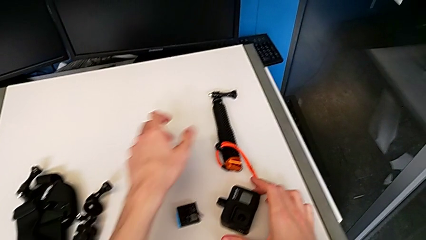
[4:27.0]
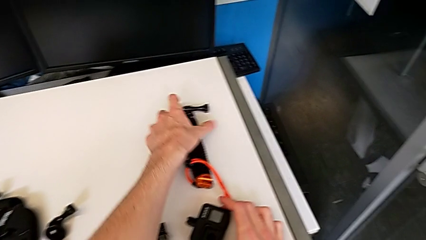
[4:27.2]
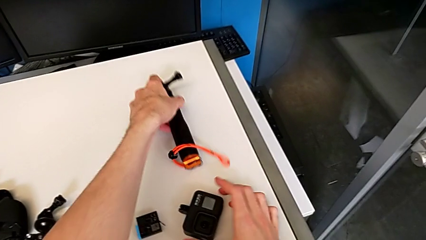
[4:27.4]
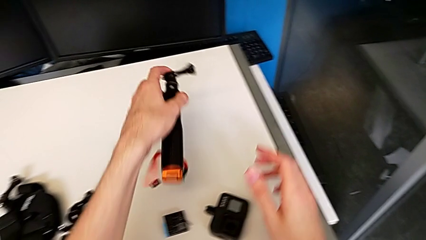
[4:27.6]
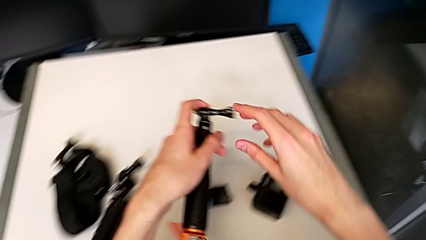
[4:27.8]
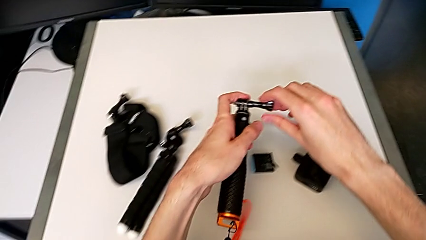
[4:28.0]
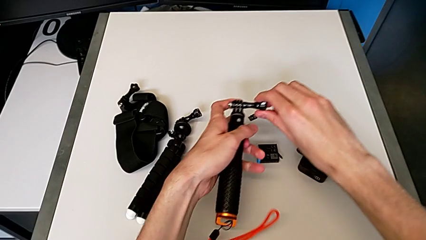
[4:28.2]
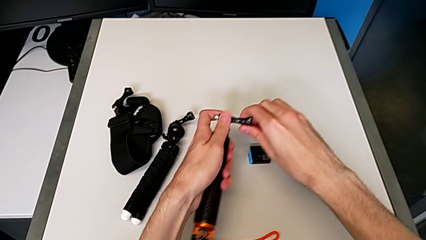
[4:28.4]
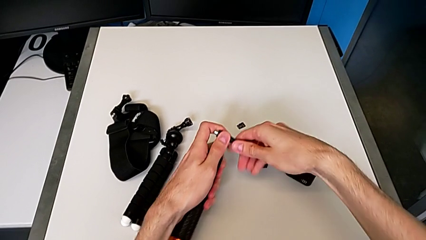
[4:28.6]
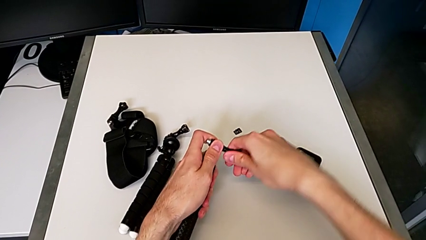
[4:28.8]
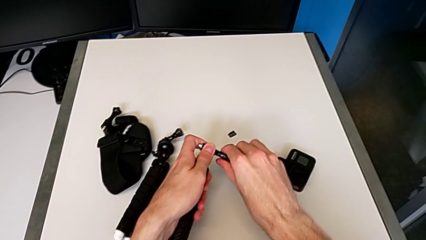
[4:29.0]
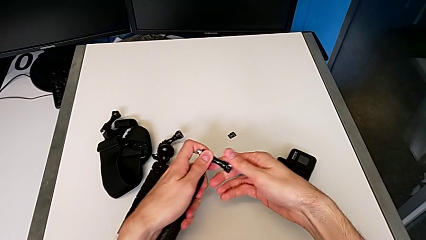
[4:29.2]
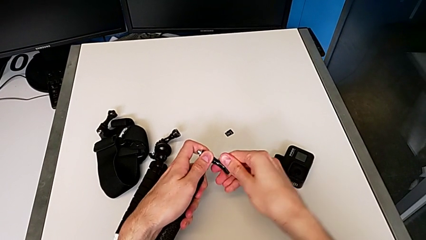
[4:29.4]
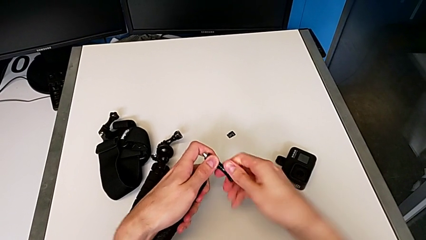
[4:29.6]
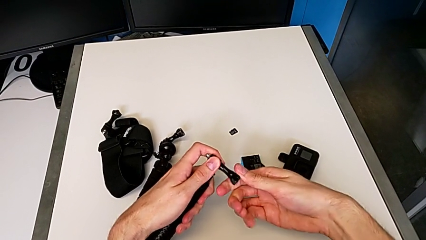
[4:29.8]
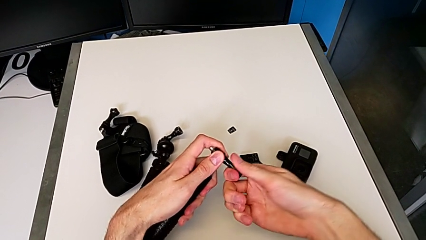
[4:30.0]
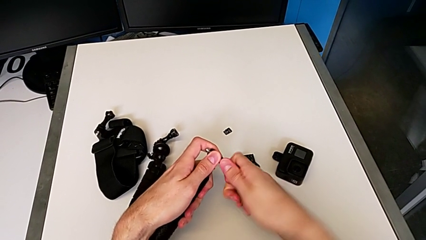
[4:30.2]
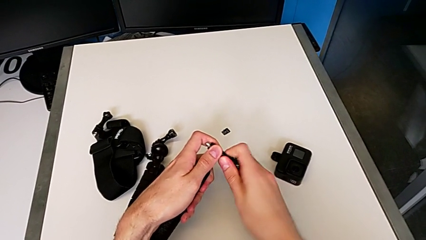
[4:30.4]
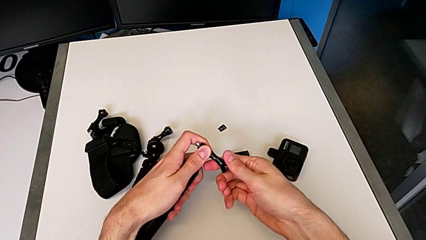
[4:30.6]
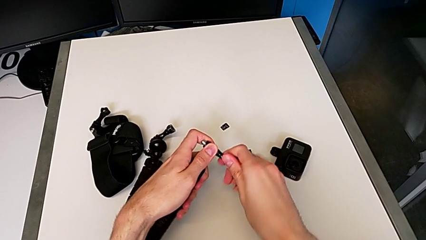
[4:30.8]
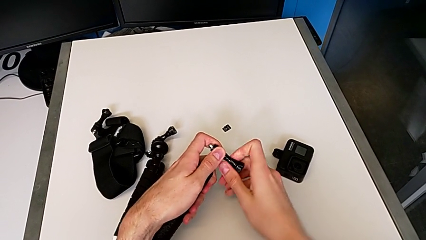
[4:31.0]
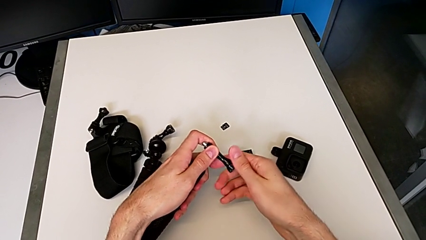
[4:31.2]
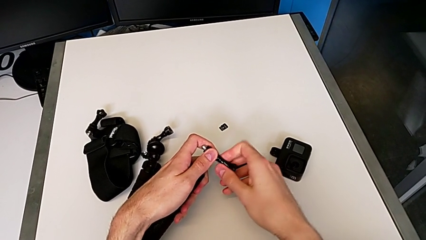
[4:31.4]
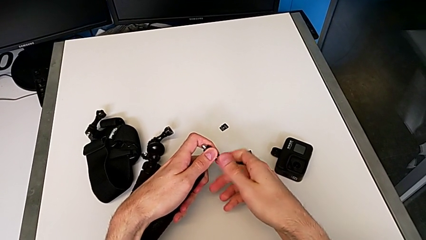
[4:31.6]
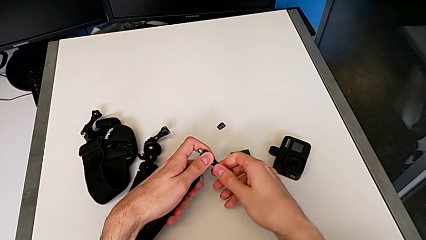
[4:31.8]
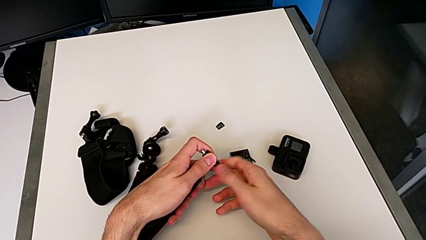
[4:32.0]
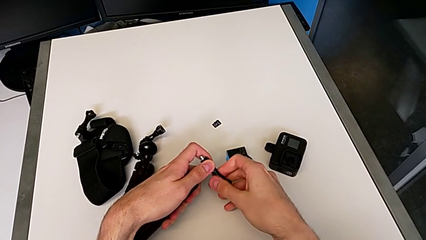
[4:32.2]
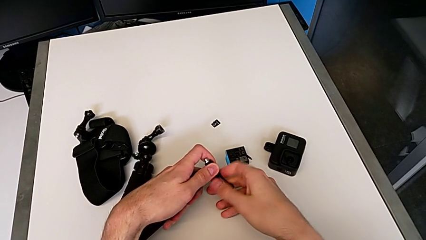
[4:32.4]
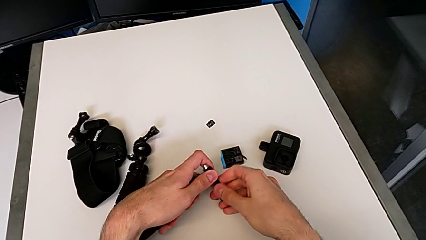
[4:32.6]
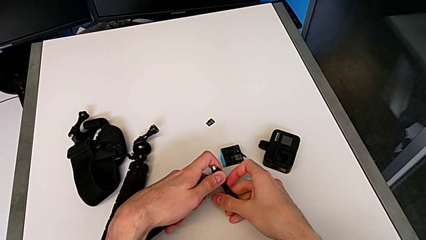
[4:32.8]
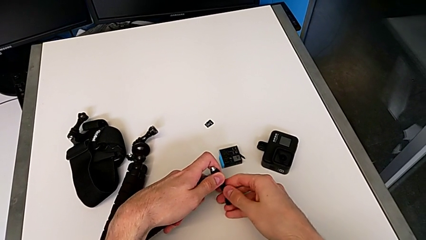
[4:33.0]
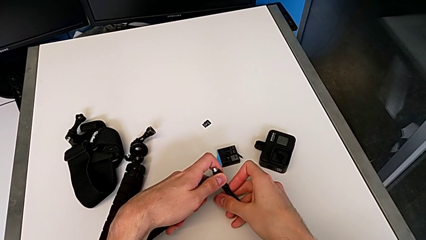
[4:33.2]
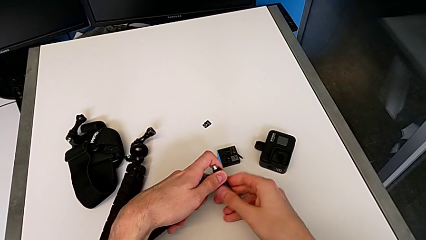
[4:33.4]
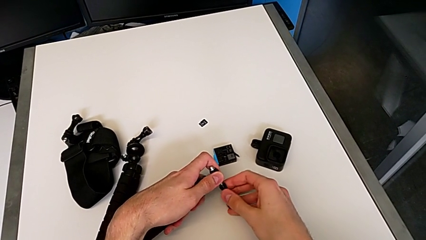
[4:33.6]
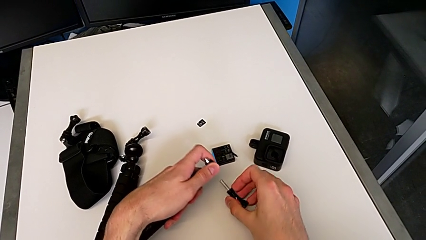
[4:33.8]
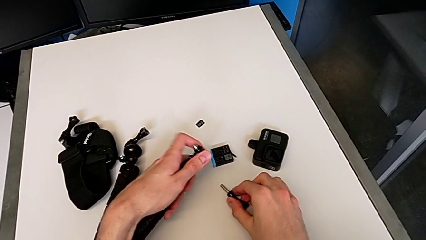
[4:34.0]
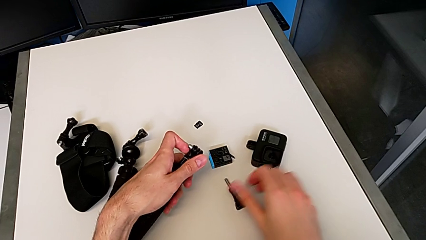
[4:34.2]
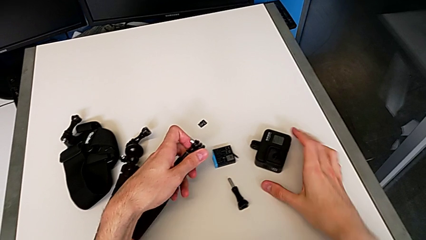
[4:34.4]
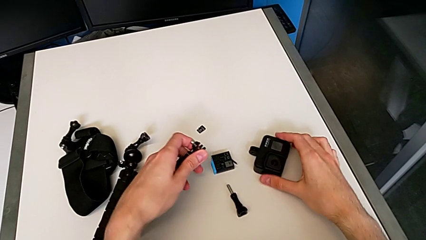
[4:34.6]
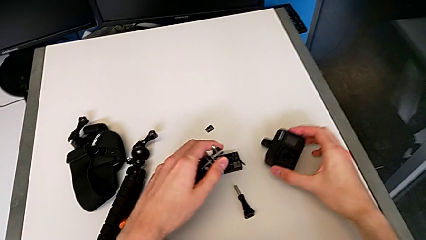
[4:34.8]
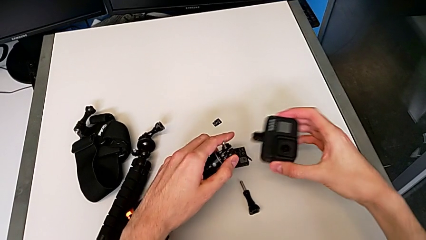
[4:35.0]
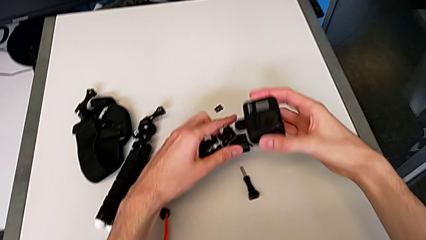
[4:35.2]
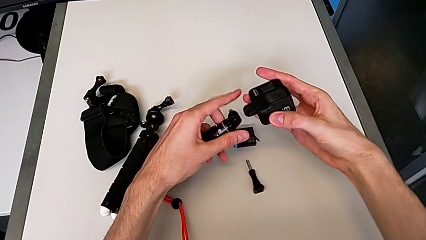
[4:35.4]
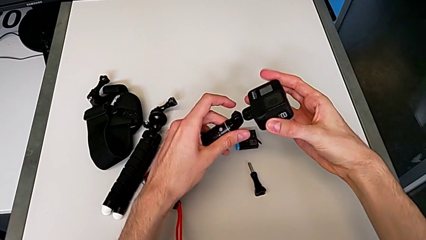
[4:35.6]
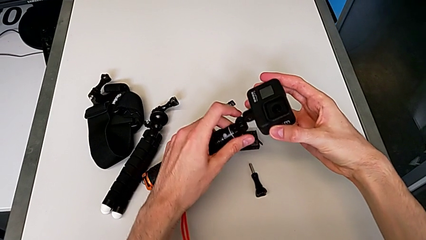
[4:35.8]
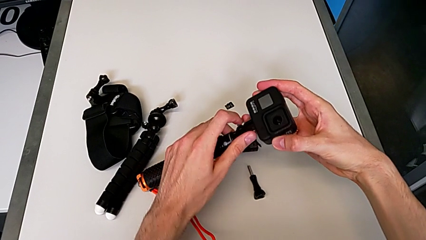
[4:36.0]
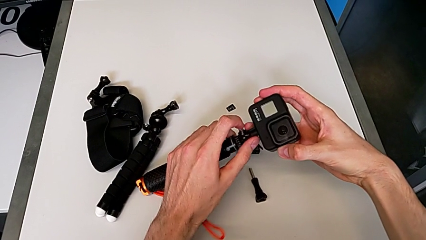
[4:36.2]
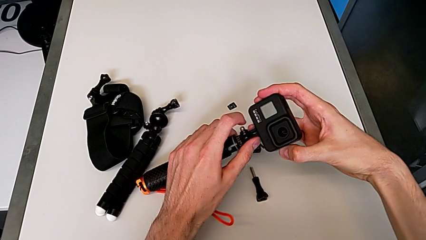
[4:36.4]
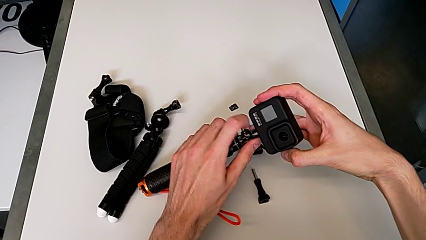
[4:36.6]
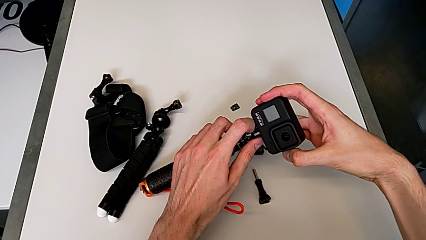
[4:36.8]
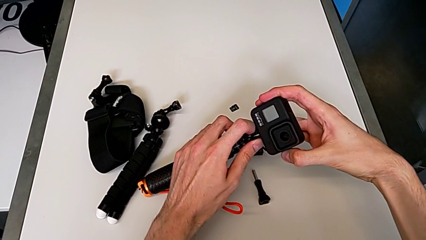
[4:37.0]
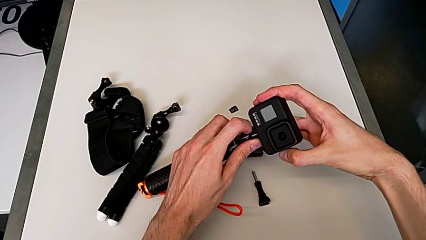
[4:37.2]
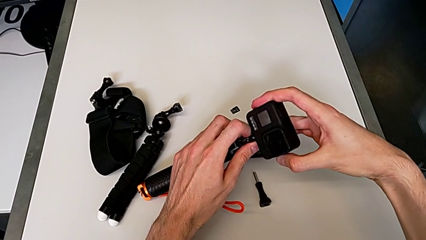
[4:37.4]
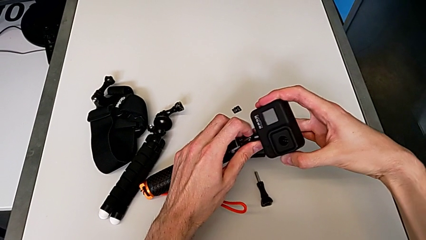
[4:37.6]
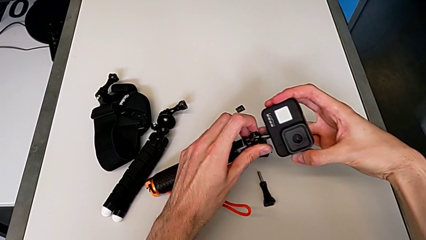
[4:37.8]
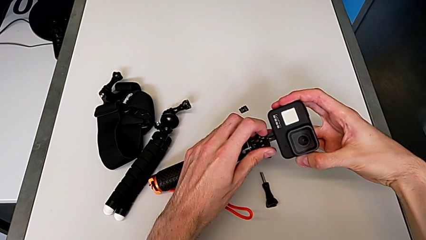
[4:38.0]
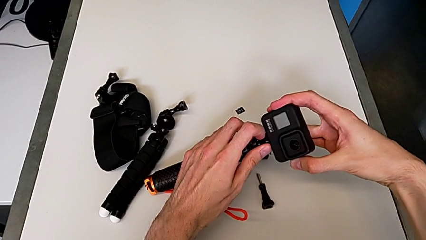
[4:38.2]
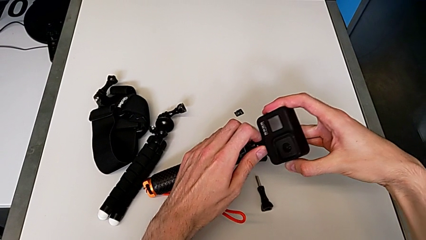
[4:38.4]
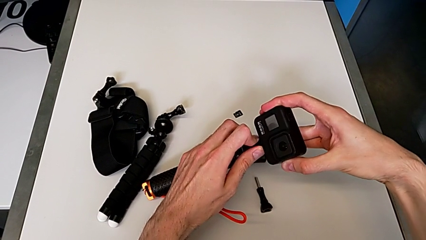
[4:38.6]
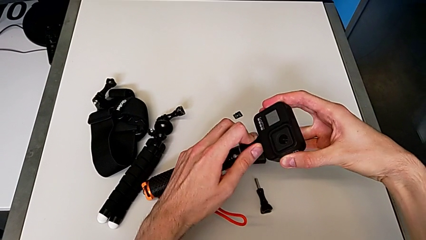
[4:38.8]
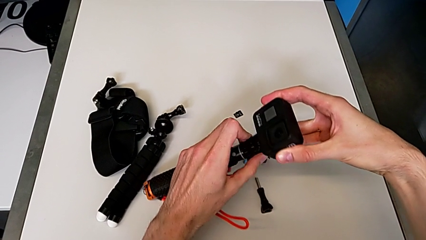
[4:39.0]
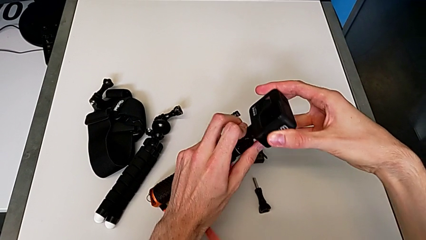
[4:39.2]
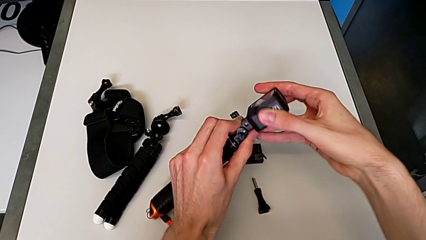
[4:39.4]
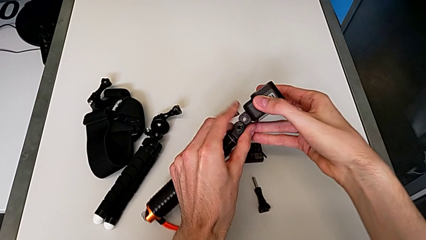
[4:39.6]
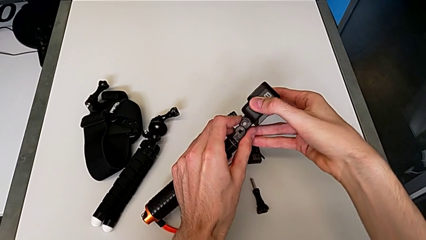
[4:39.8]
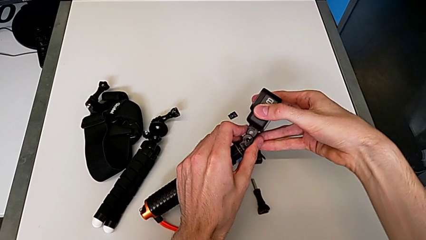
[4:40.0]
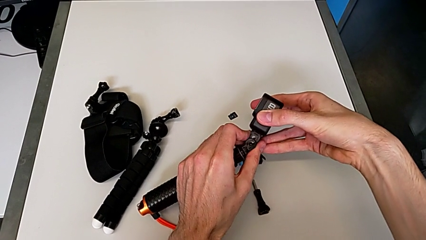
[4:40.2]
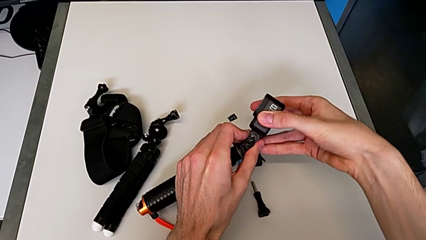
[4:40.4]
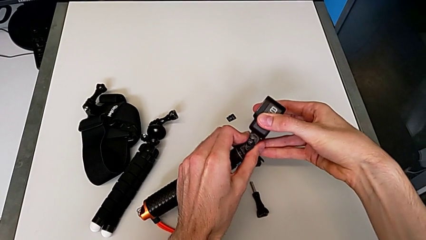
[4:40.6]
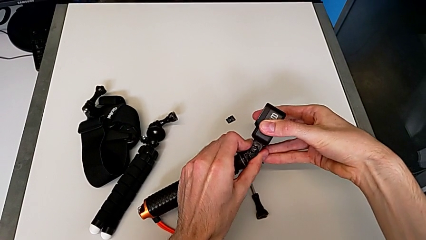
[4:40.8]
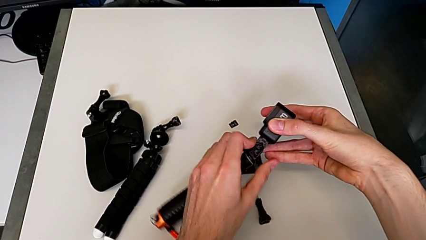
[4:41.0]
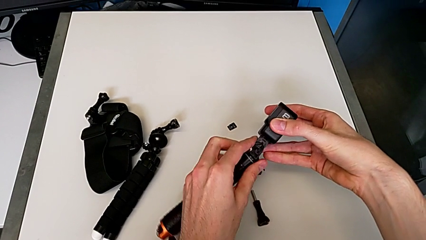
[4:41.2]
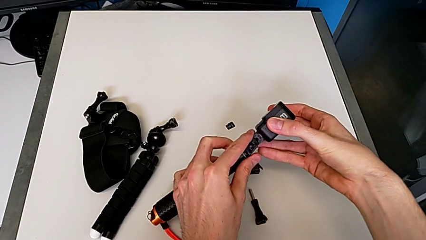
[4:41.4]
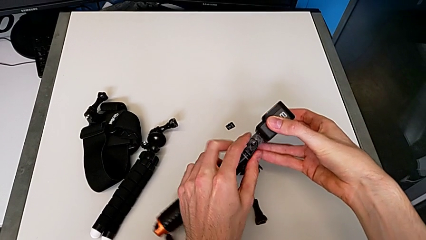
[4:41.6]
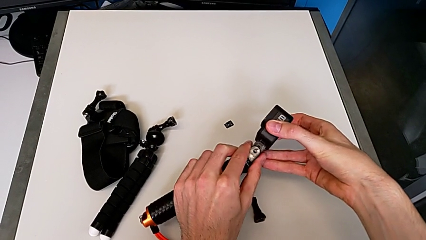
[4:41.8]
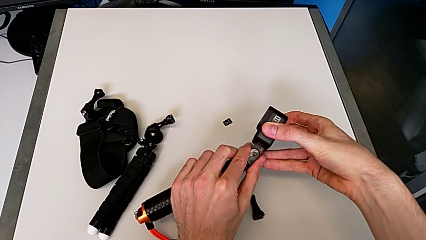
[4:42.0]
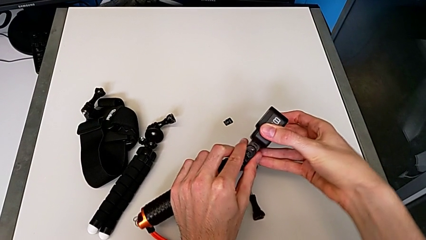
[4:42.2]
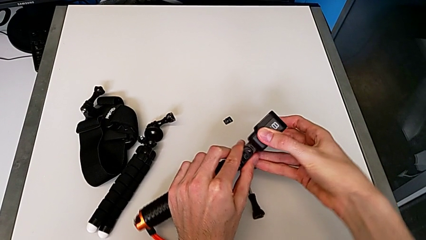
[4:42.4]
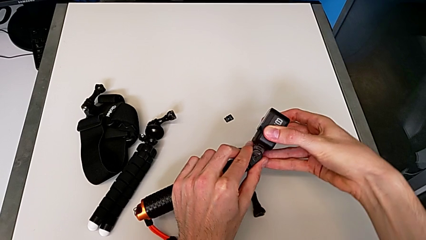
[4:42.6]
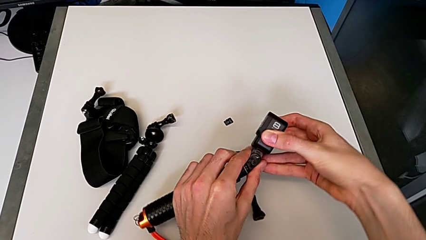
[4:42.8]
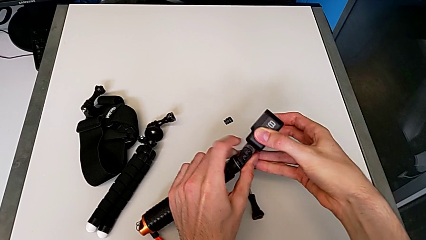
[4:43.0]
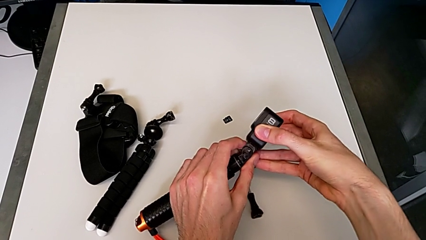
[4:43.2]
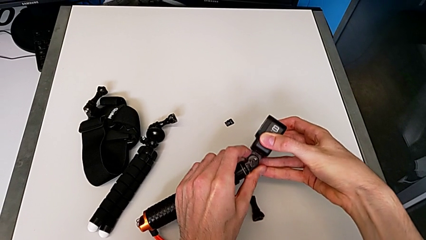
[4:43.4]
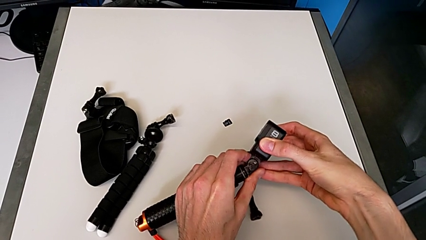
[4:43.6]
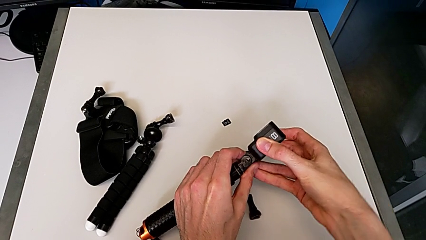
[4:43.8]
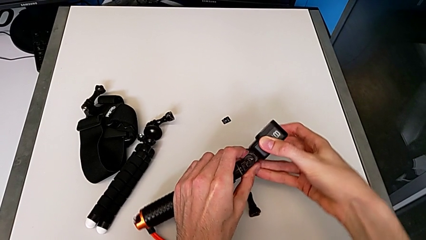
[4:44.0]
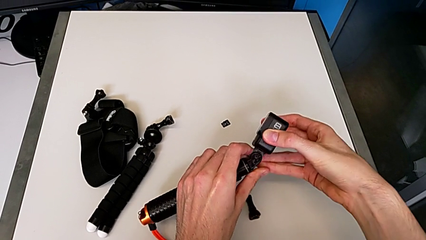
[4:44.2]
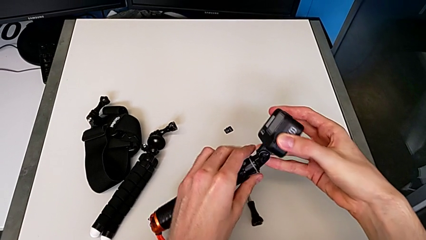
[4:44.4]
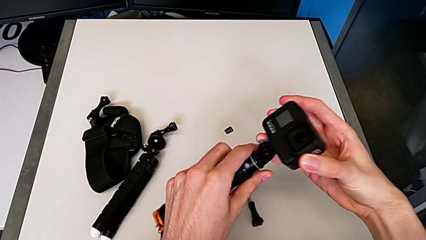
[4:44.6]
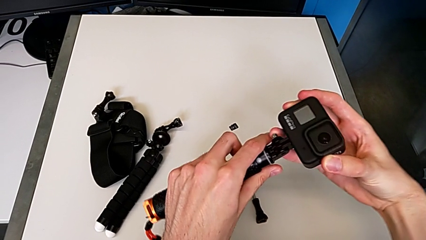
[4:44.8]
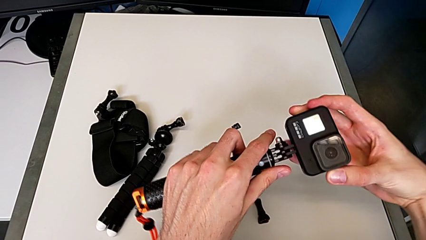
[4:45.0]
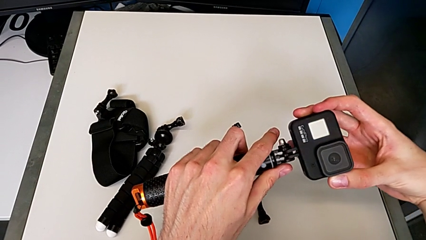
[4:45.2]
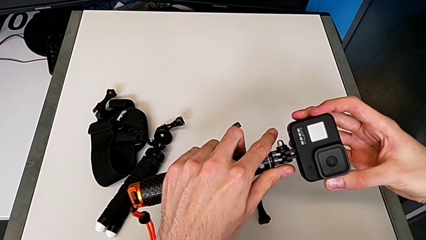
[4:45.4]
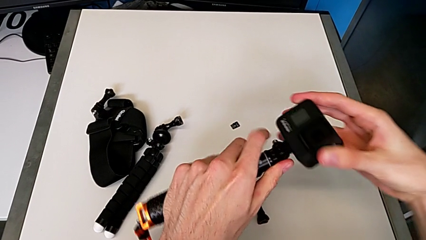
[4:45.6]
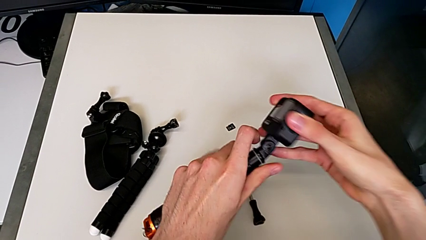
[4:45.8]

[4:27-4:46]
The camera wearer is inserting a handheld grip onto the GoPro. They grab the black handheld grip, unscrew the black screw and begin to assemble the black GoPro.
